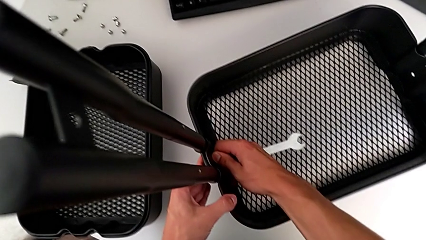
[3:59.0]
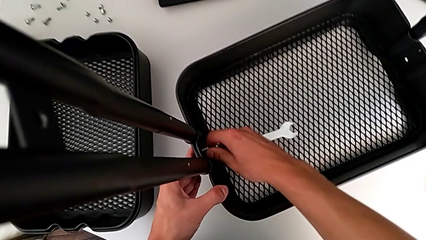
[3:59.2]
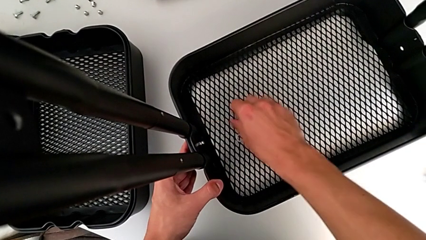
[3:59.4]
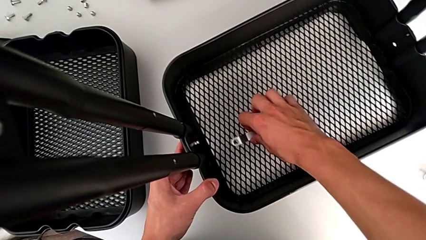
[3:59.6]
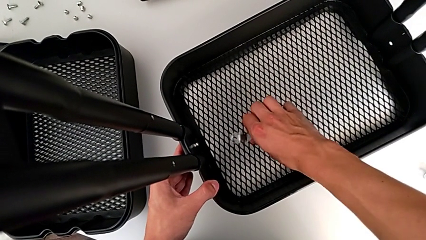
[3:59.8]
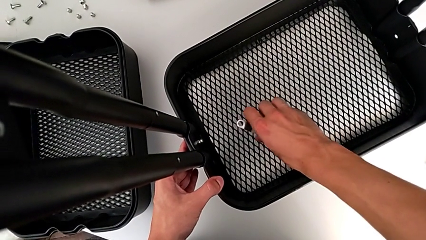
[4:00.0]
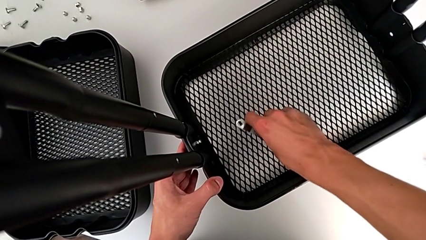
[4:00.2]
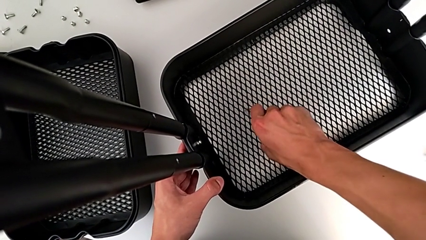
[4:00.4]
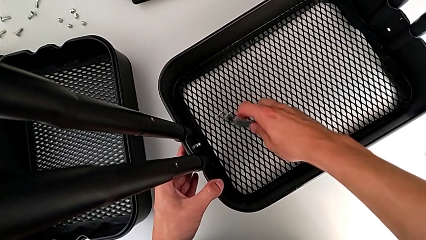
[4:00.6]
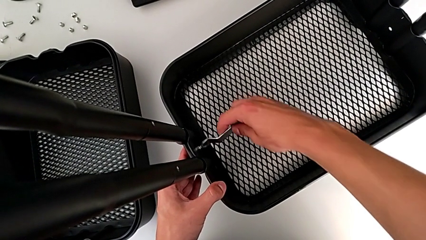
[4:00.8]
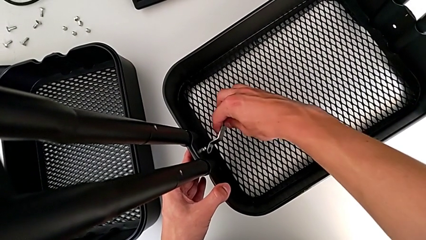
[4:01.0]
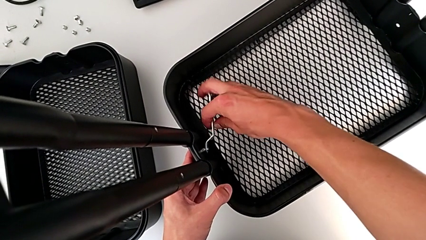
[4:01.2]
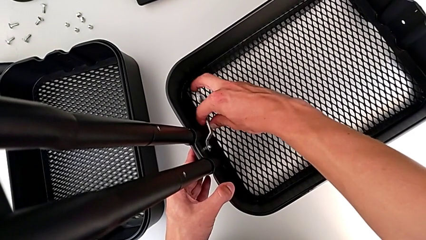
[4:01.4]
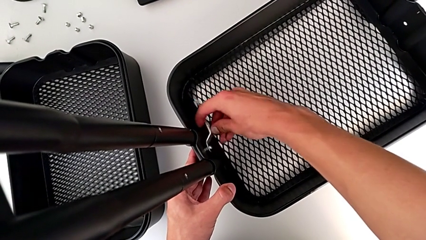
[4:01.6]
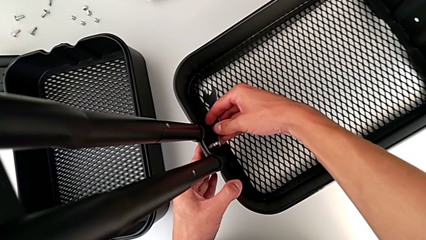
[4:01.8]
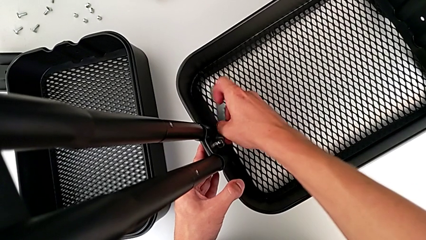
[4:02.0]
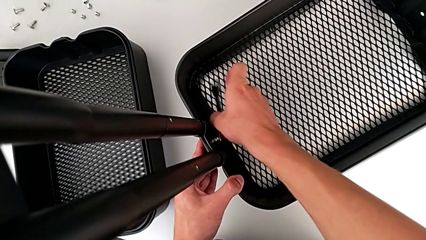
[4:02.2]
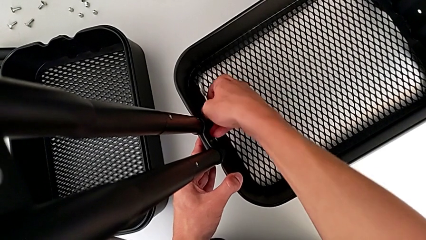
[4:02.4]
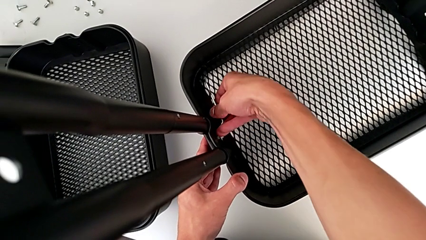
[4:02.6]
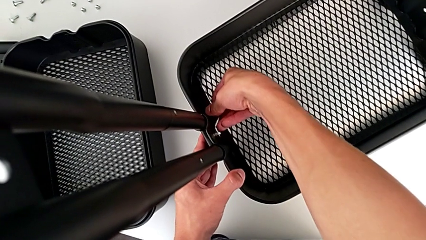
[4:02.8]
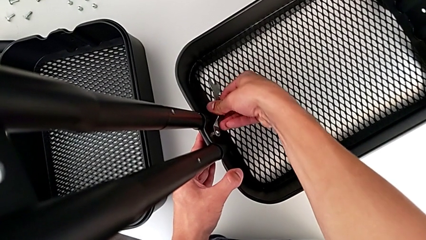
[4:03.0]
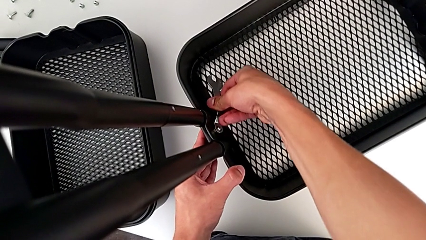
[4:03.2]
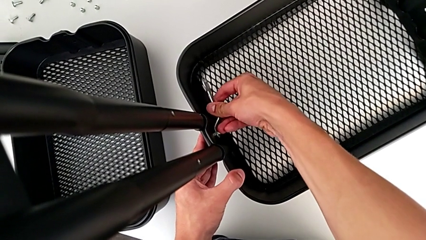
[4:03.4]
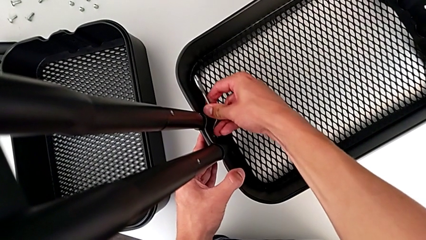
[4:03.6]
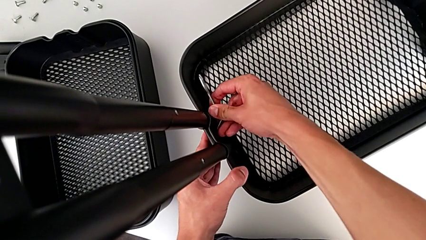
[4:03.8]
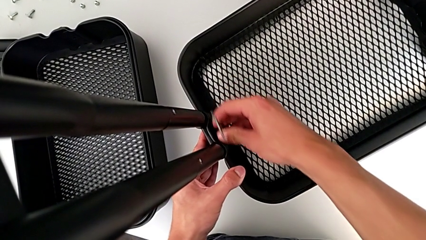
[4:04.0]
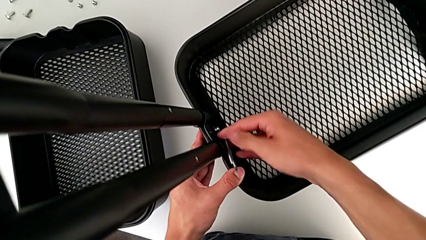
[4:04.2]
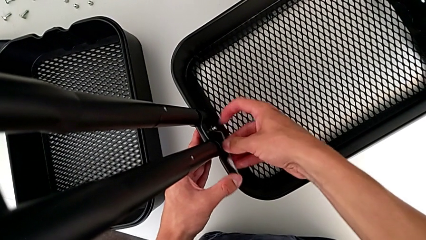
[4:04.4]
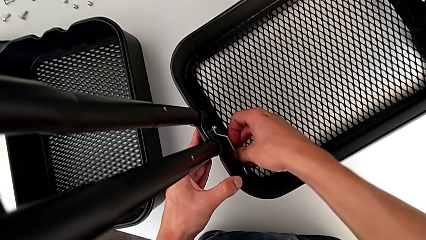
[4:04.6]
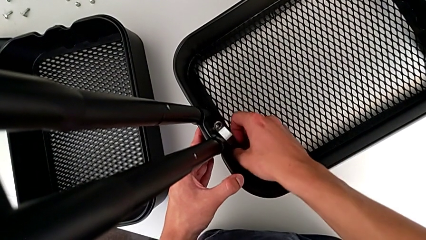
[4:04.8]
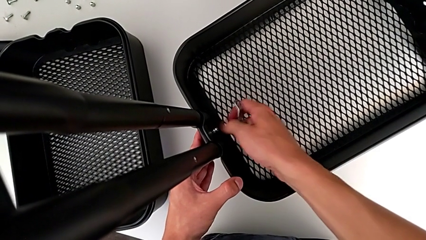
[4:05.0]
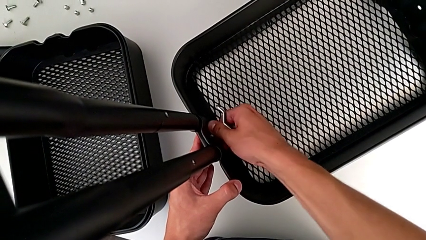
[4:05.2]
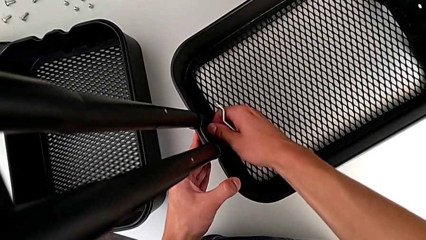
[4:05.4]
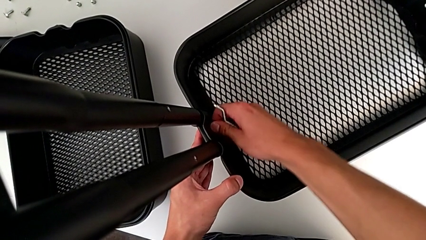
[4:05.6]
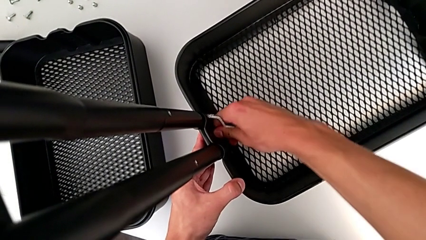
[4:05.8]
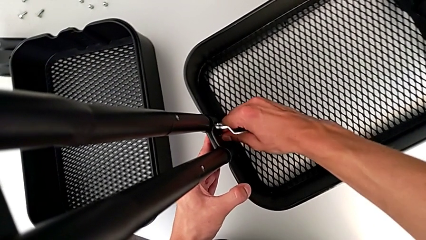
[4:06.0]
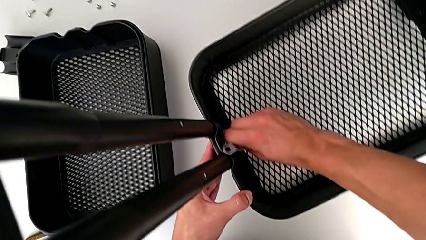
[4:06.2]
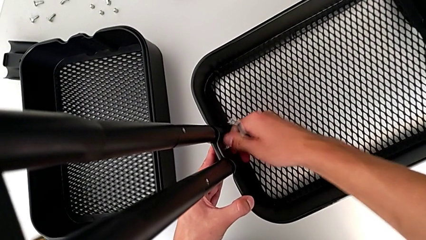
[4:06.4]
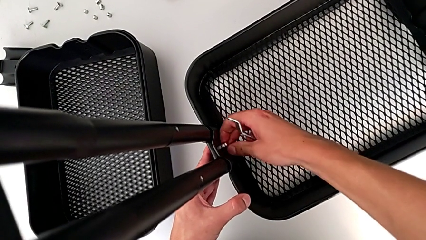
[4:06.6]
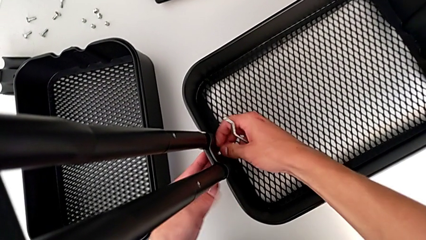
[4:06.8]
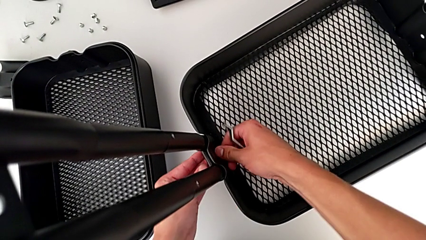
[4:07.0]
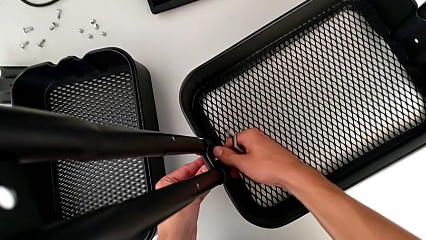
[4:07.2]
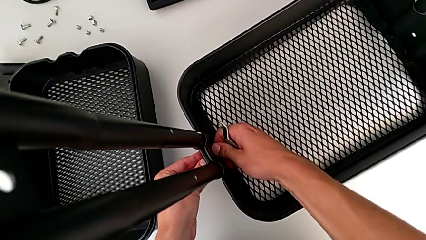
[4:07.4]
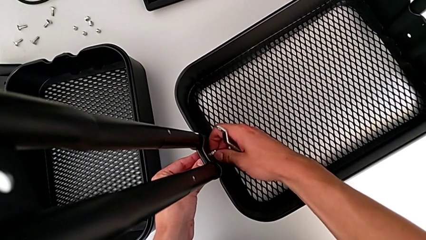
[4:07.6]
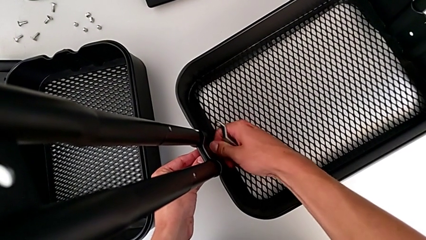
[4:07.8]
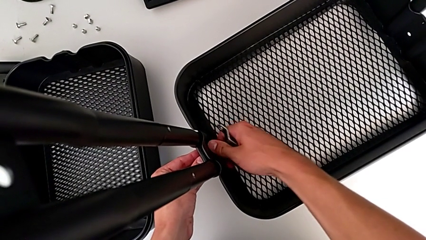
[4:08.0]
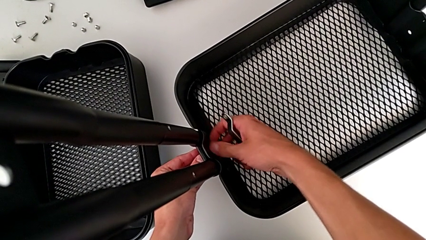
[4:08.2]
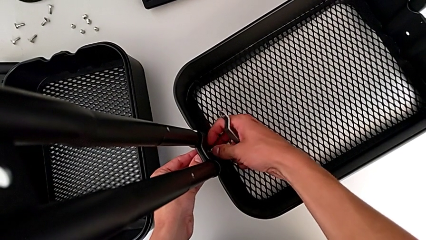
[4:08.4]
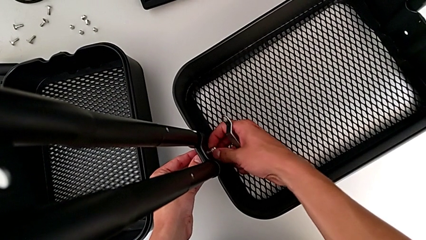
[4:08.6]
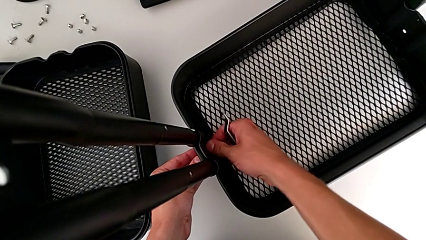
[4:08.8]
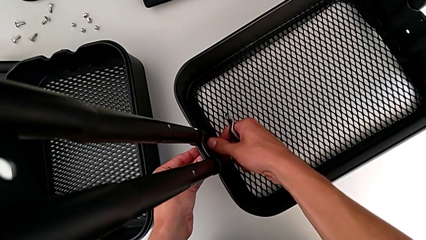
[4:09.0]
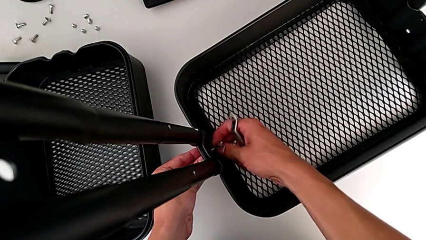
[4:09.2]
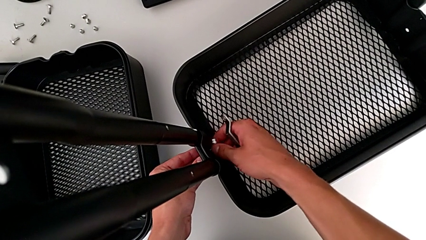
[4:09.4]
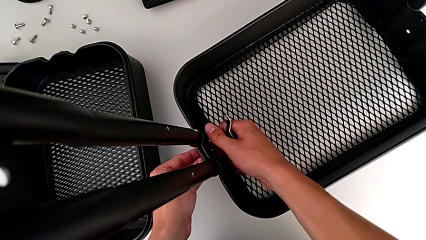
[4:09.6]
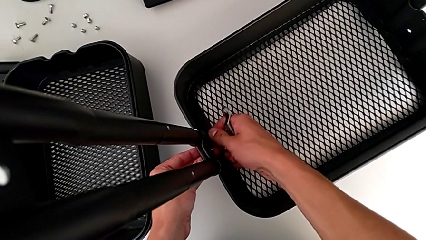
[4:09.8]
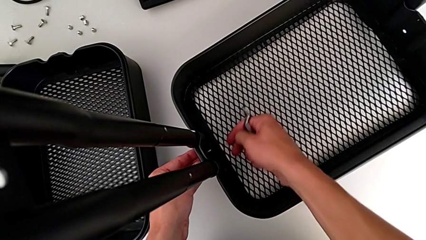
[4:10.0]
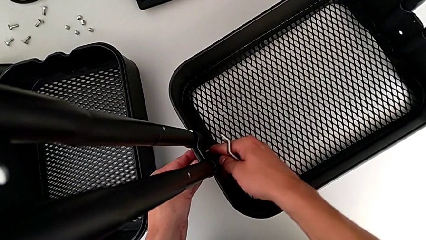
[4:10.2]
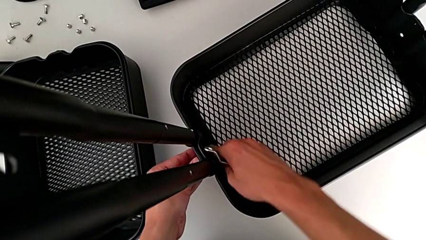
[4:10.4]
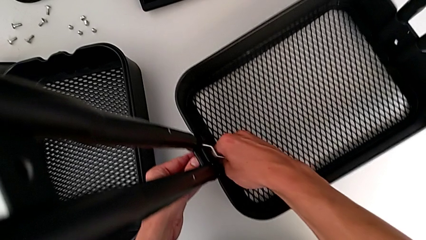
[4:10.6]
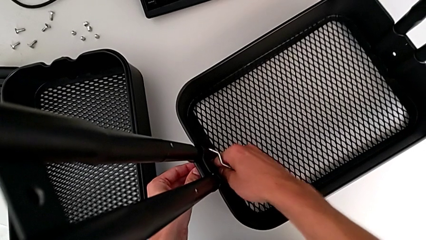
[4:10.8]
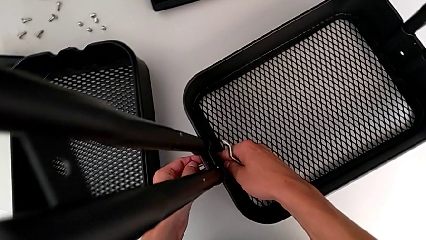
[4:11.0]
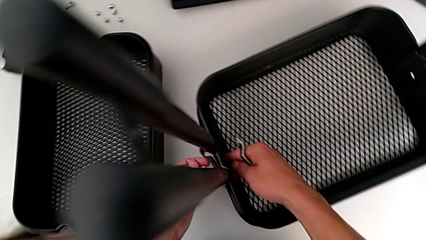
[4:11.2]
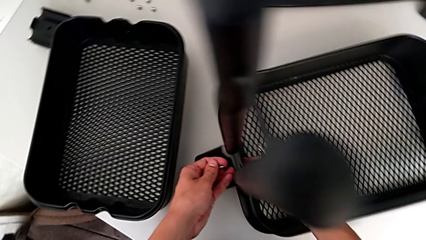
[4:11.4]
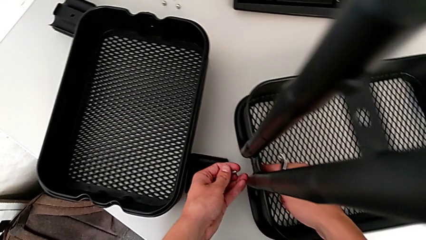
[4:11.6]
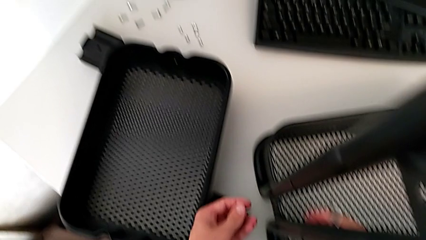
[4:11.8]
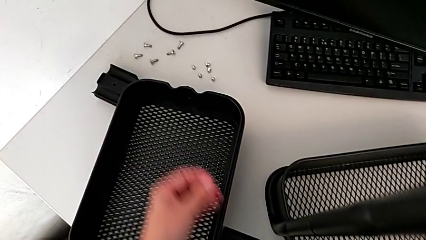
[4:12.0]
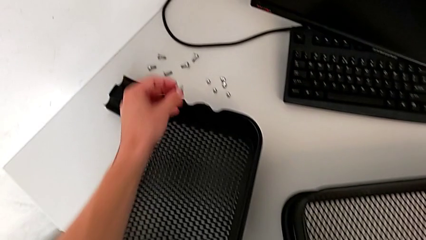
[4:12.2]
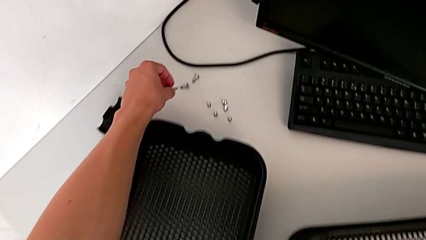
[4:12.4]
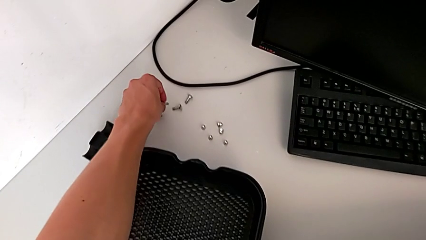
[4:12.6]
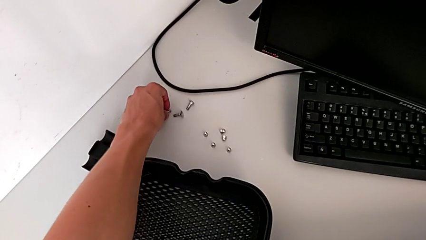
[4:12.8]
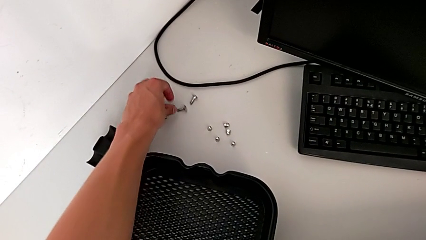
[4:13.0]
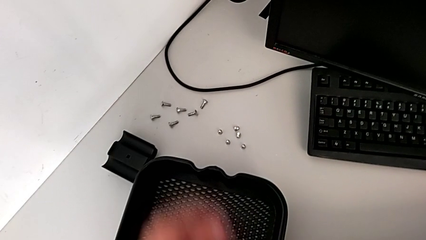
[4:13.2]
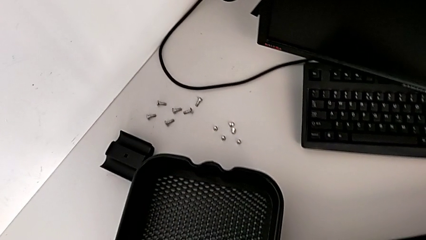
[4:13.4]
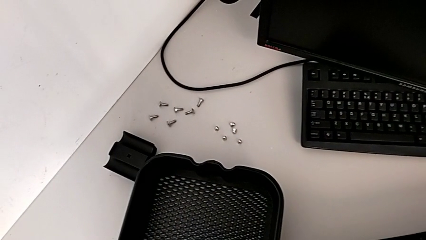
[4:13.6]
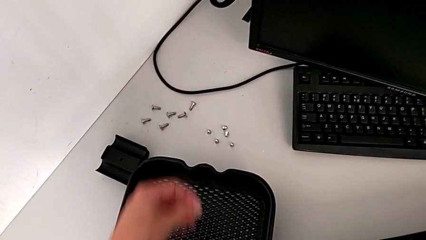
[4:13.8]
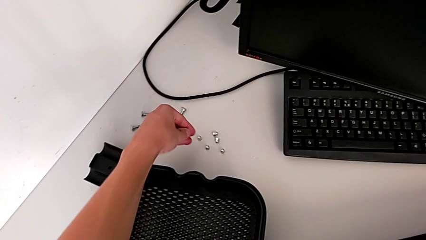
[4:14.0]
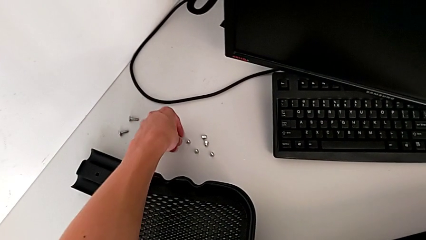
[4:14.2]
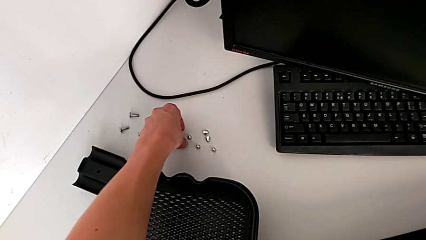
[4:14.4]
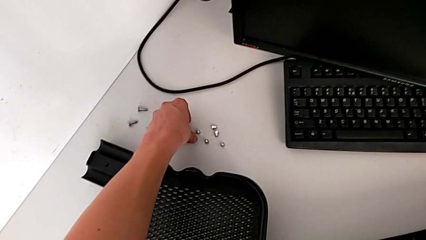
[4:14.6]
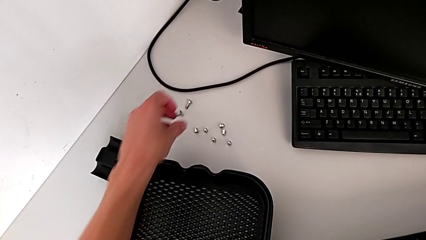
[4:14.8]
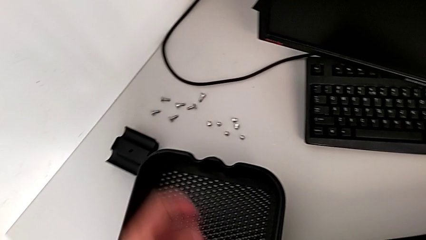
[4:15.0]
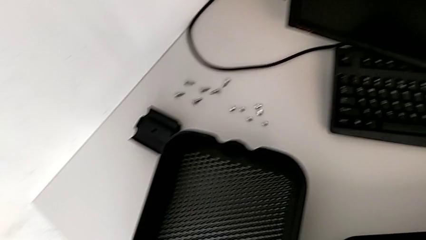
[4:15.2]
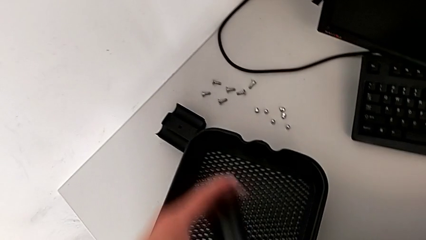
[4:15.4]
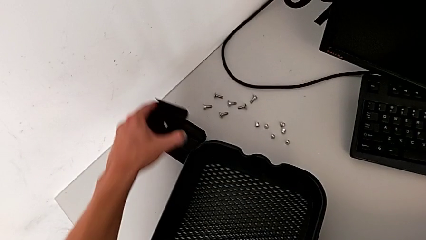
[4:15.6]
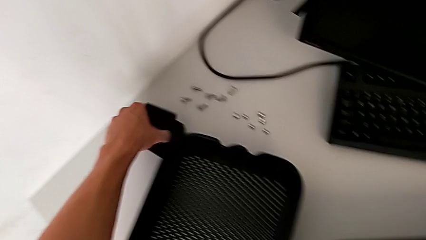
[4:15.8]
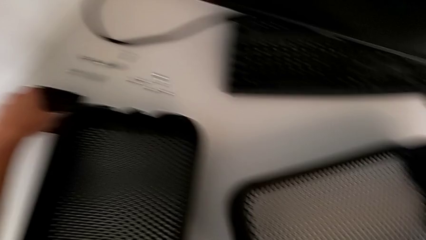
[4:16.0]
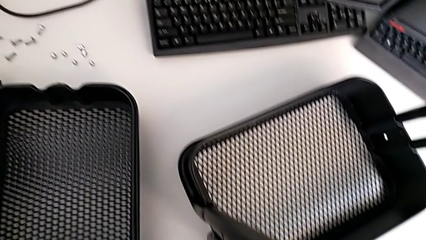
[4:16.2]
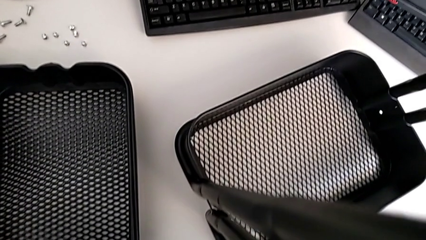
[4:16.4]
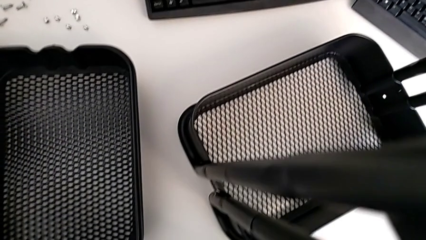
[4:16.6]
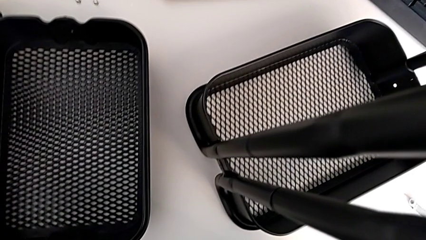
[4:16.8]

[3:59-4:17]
The camera wearer is disassembling the bottom tray. They grab the hexagonal wrench, insert it, unscrew the bolt, disassemble it, disassemble the bracket, place the bolt and place the bracket.
